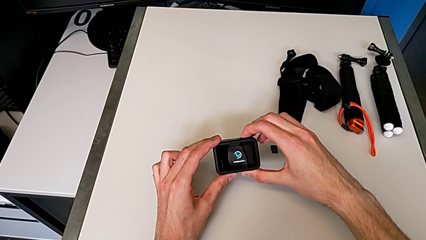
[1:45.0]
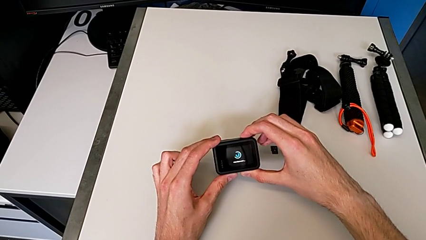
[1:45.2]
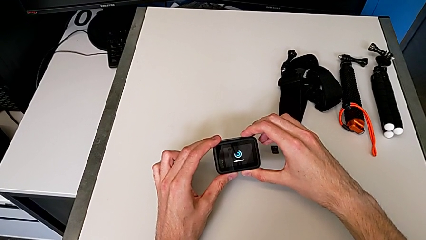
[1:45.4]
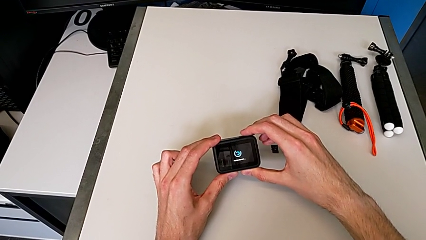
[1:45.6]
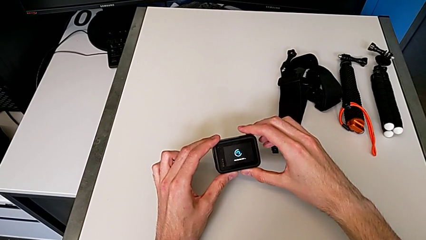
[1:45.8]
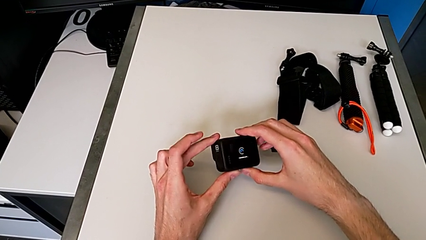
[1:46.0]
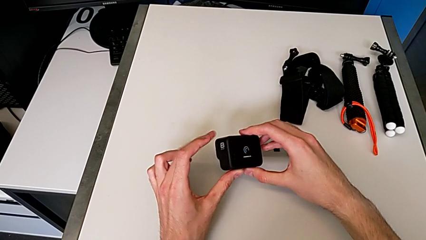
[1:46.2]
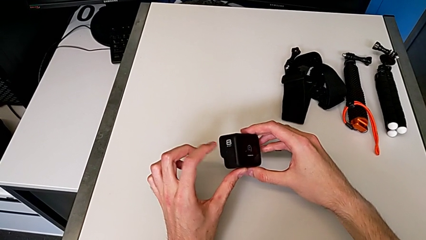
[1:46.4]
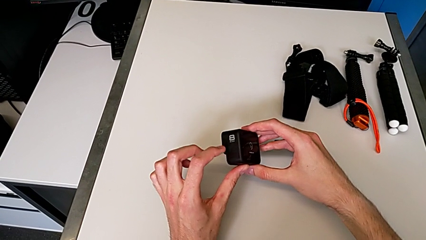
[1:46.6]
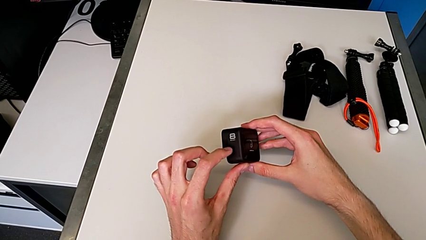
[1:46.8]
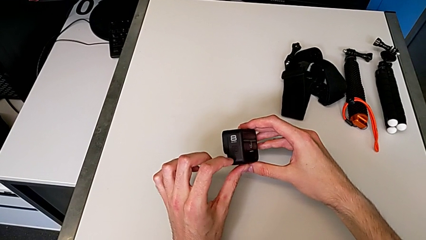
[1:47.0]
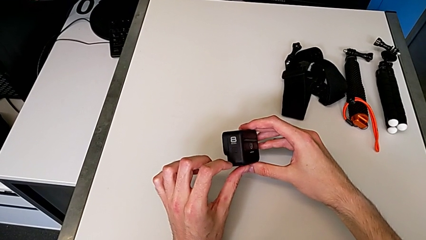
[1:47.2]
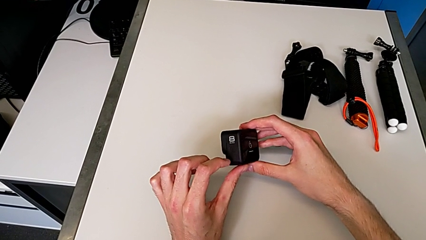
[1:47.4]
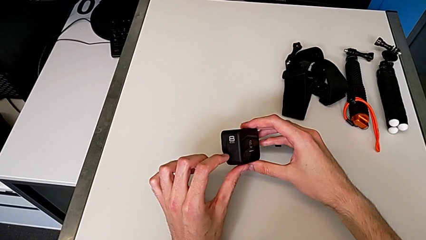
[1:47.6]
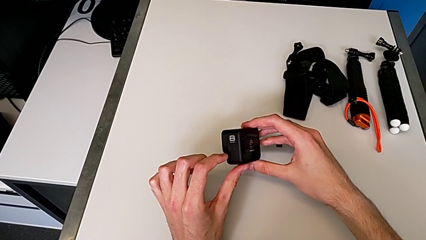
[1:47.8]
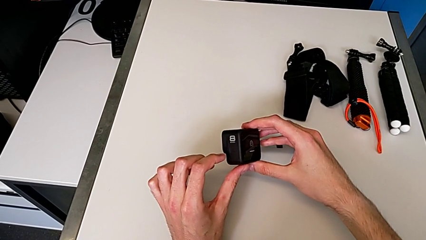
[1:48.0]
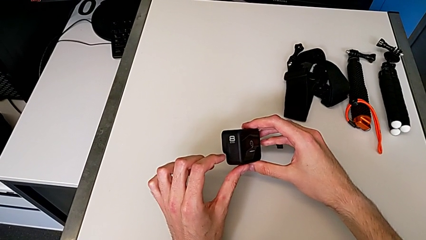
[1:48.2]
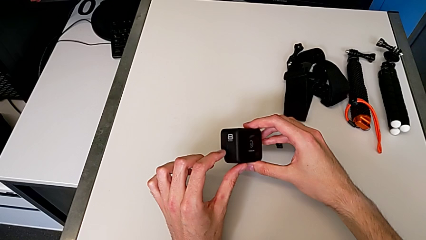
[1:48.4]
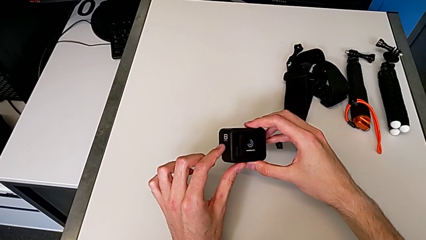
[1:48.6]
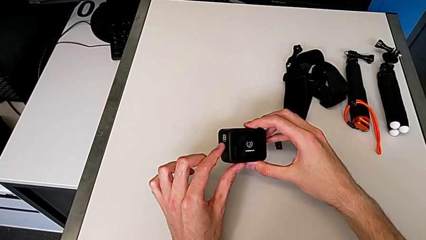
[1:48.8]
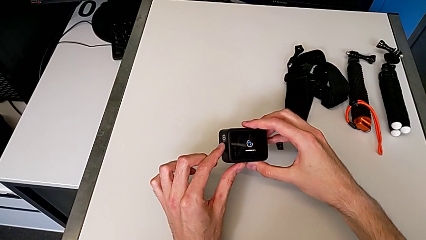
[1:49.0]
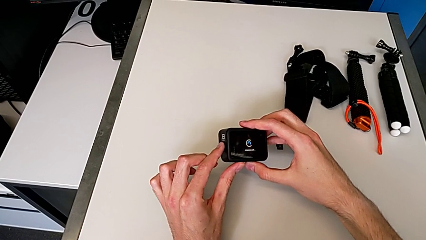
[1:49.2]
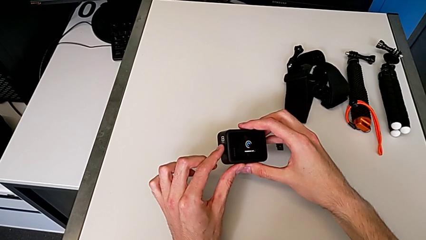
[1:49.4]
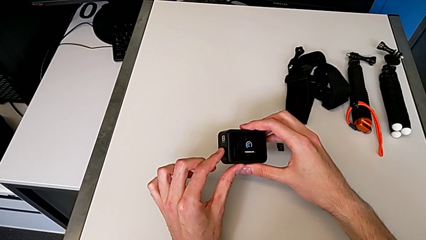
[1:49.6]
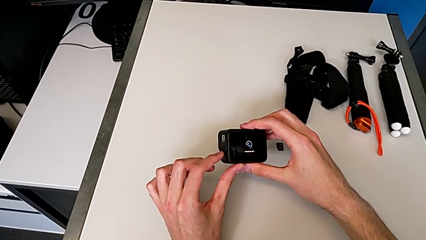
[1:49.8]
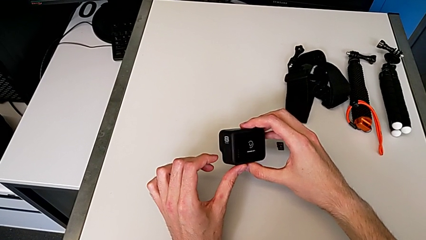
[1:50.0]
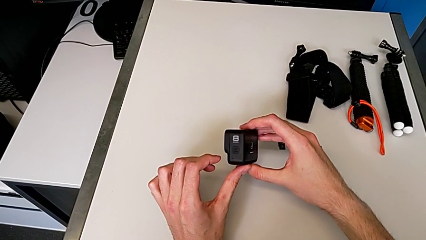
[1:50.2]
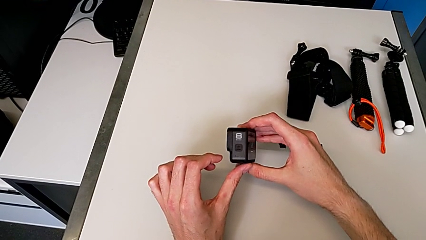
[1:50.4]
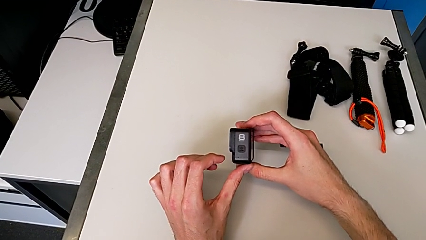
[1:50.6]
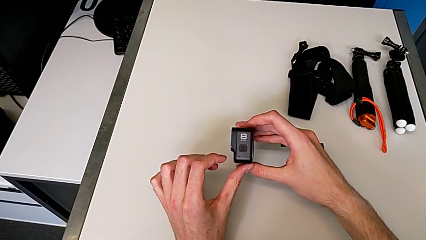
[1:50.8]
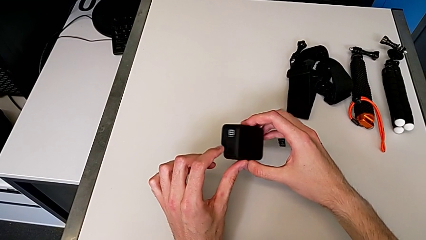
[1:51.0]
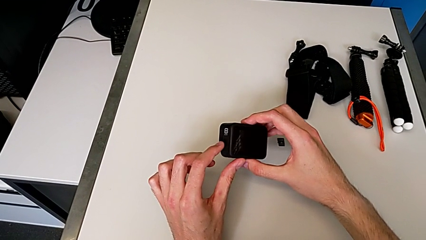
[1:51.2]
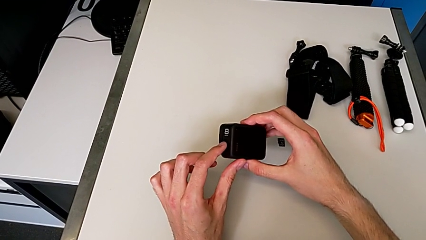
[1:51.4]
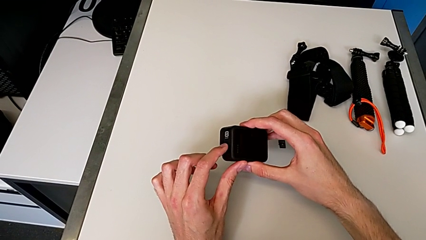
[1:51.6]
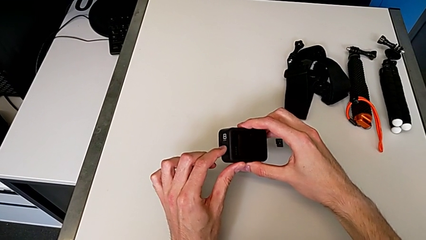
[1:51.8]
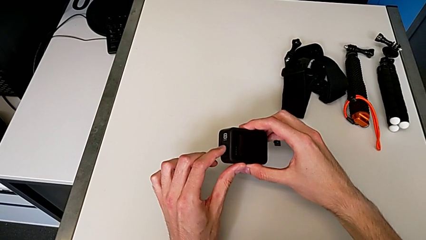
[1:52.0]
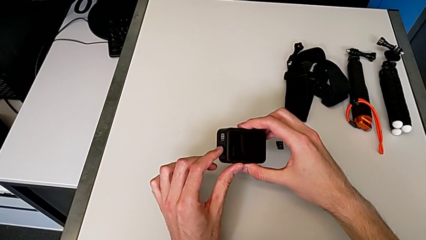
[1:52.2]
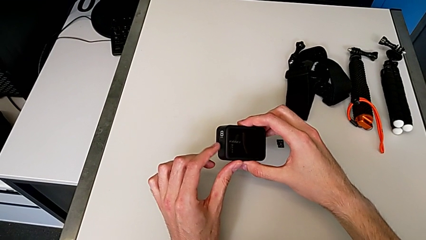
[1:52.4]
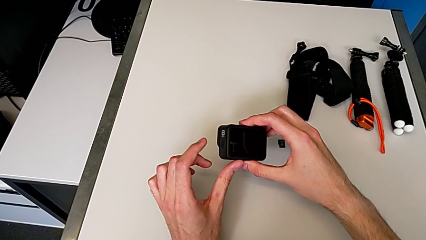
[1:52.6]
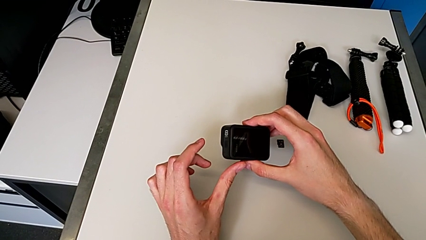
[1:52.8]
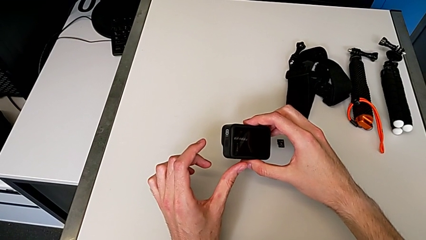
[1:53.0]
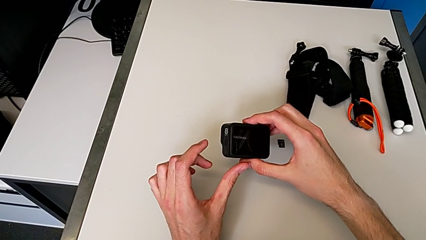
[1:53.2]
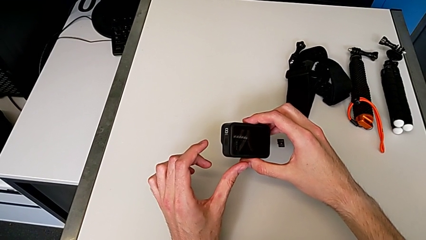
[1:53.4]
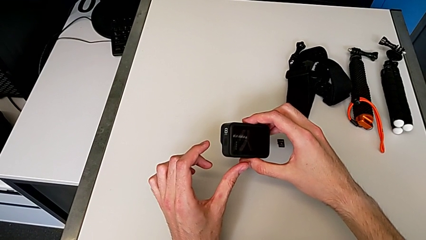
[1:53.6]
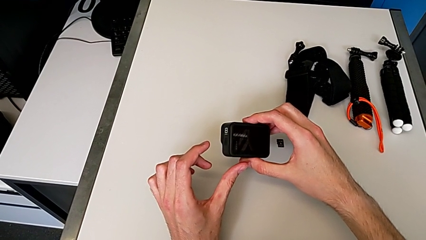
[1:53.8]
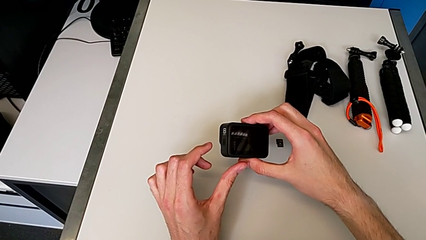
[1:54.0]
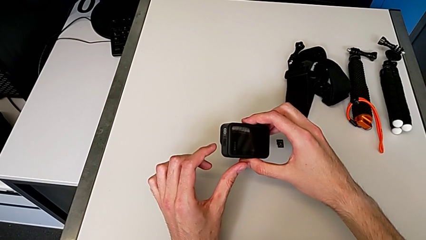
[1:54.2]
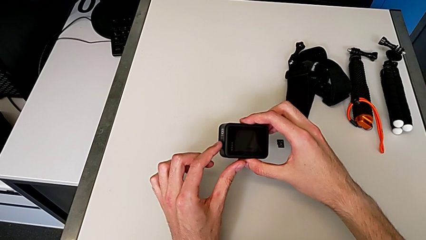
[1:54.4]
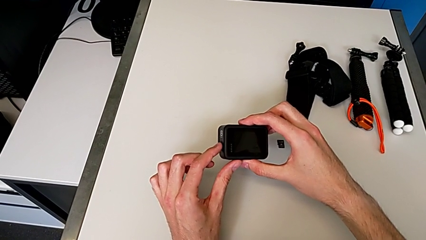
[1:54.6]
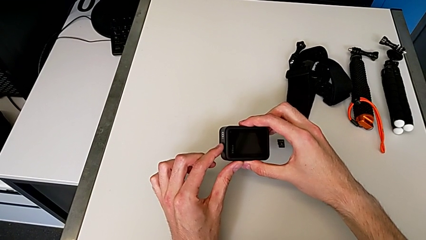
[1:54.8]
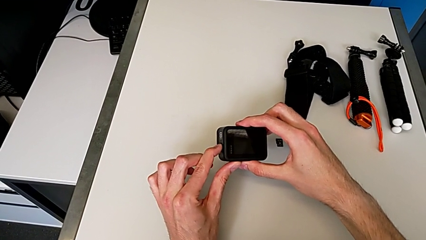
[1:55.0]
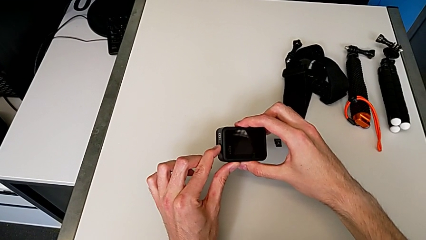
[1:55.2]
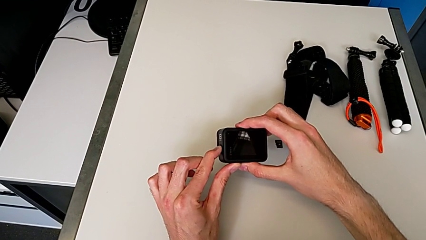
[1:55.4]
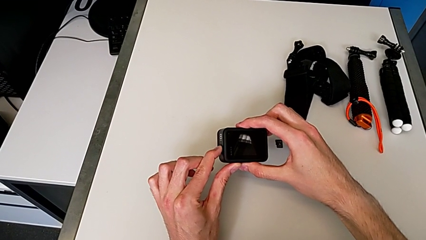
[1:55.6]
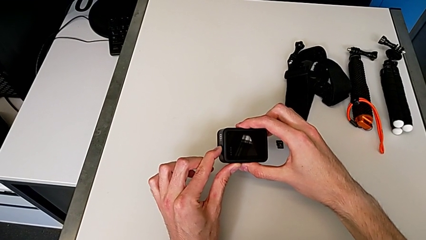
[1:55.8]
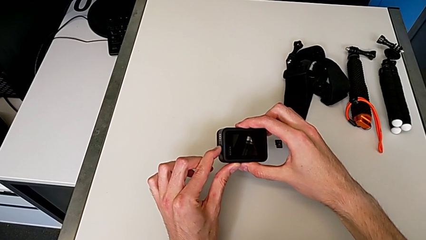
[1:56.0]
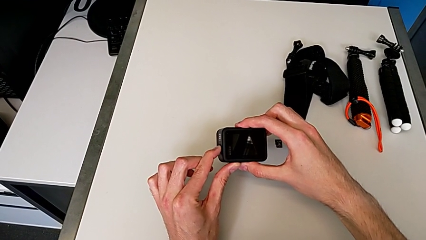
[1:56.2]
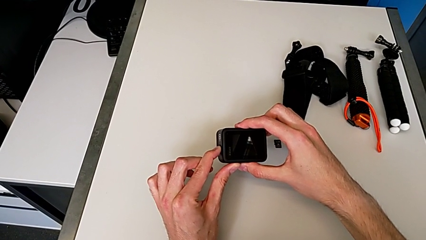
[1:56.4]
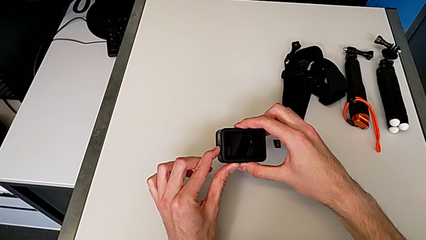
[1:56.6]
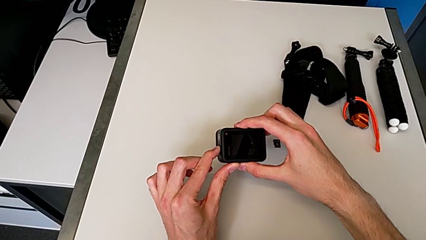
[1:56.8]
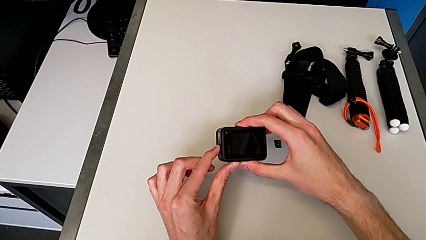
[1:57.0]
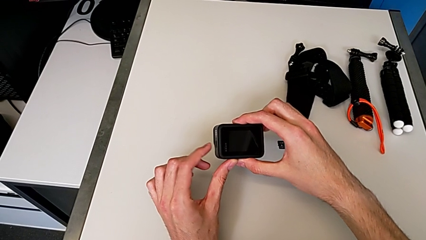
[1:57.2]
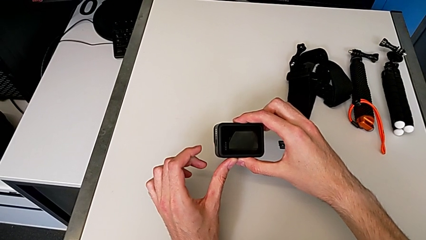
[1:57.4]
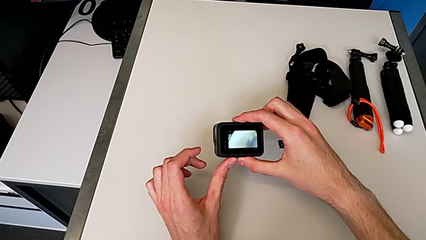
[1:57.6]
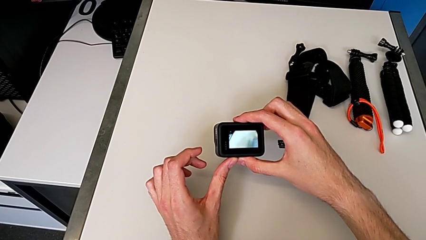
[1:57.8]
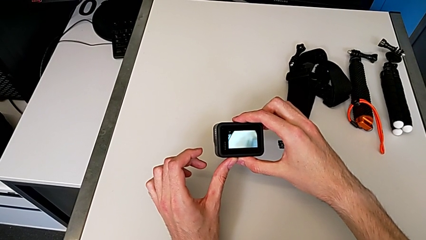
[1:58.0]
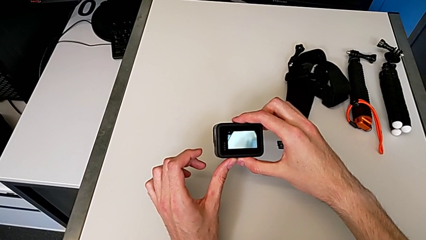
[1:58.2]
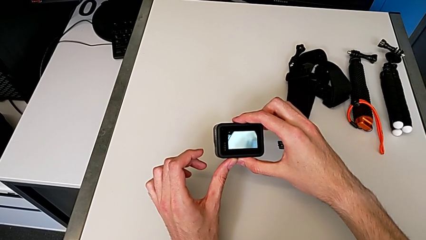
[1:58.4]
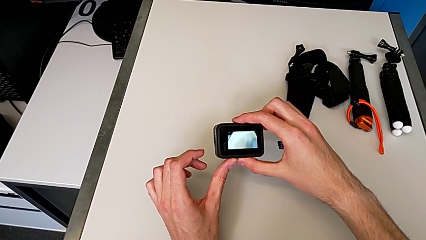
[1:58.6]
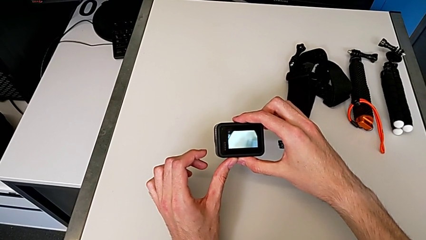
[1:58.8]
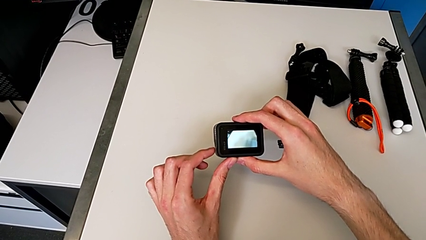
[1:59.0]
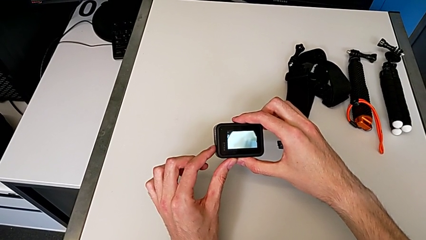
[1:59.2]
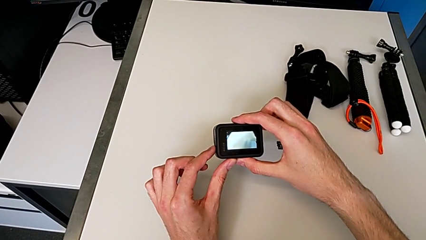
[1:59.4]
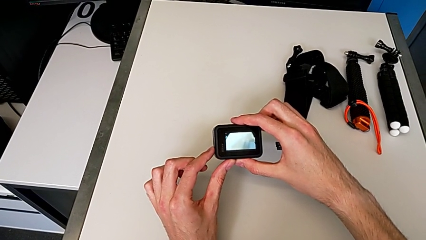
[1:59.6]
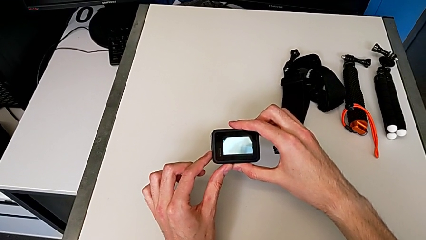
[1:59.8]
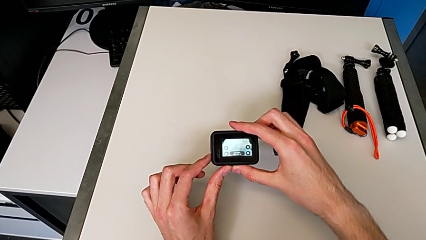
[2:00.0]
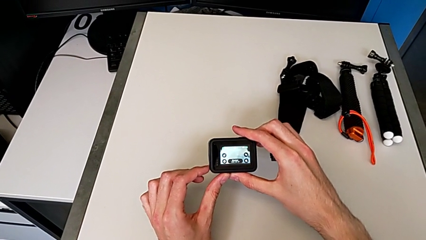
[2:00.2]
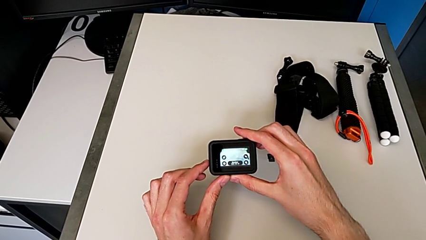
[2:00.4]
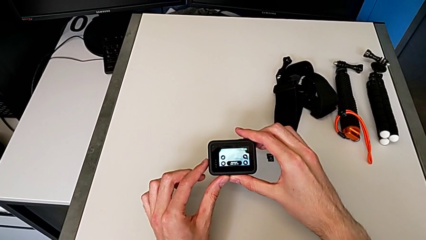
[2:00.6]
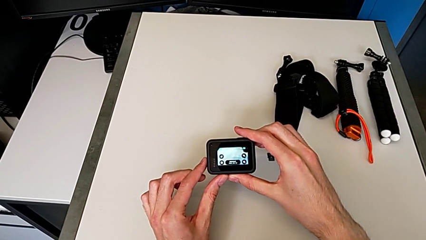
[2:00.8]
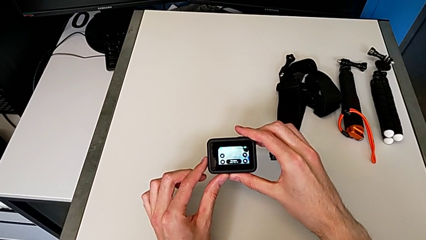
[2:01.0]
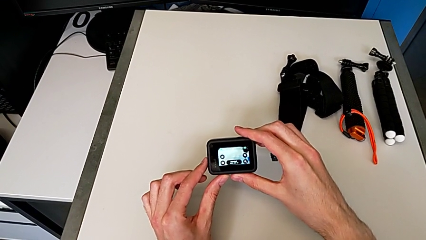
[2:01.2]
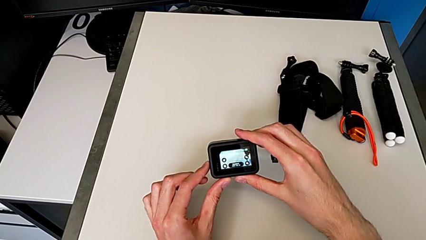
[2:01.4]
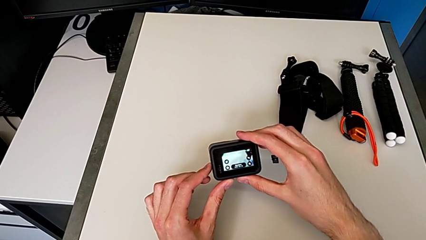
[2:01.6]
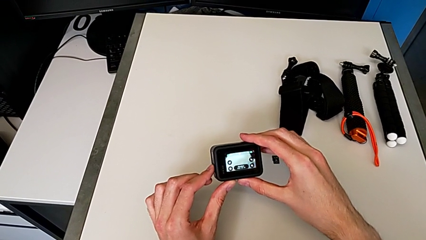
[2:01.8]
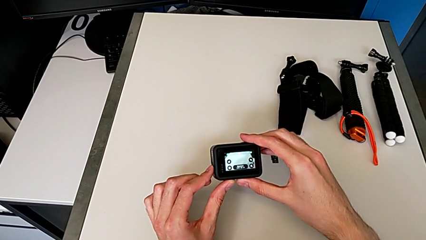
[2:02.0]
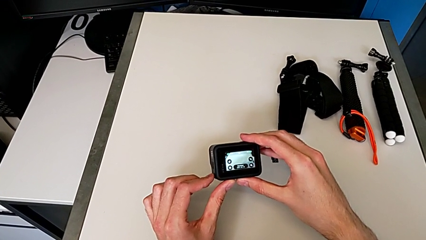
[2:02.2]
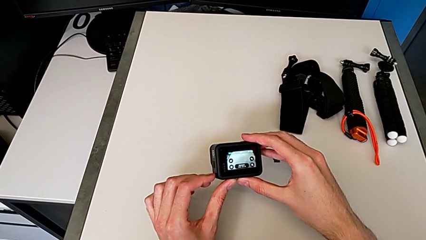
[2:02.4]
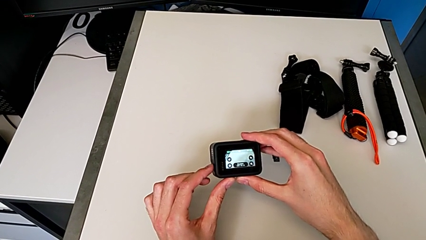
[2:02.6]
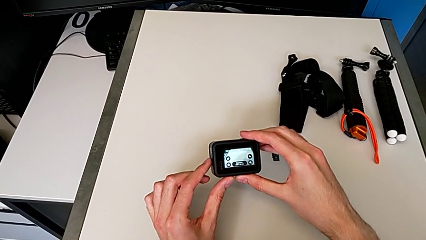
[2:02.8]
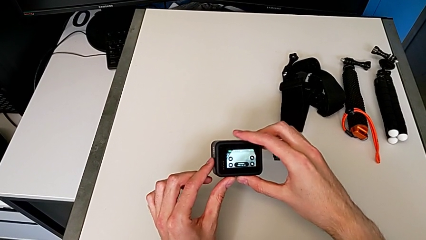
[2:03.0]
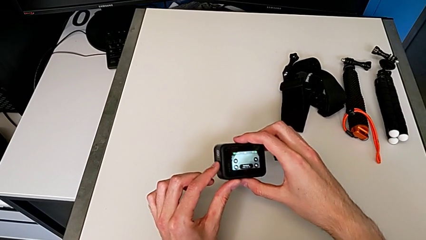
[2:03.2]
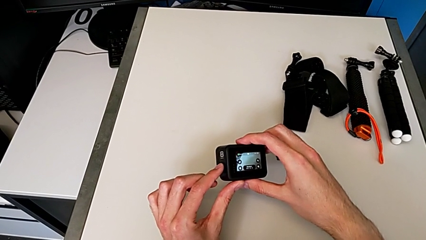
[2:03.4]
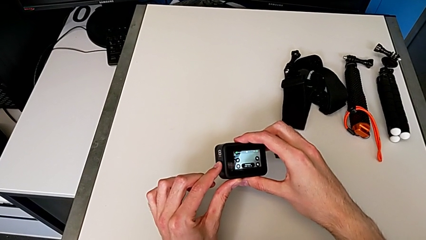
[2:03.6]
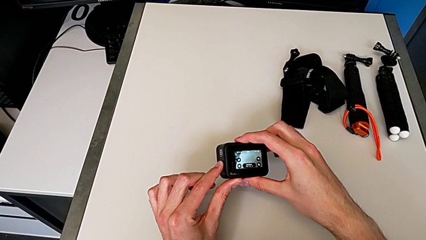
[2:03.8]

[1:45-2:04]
The camera wearer is turning on the GoPro. They press the black button three times.
